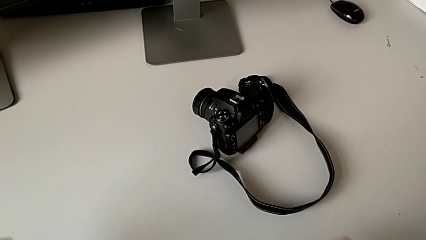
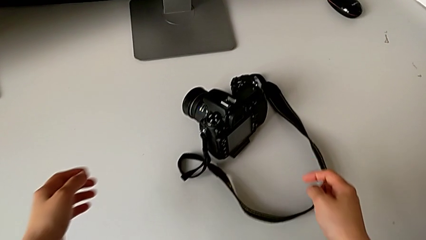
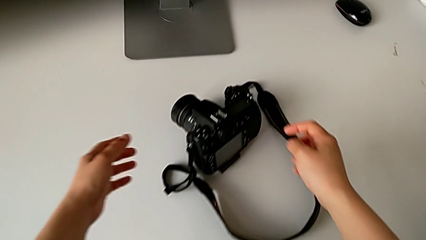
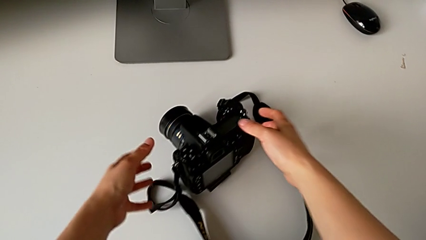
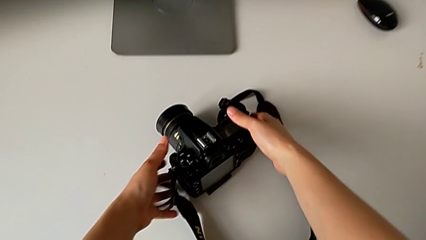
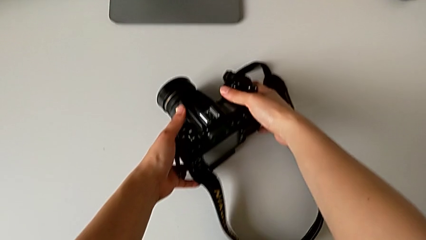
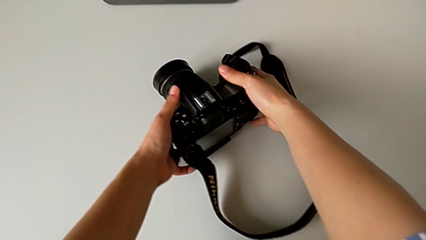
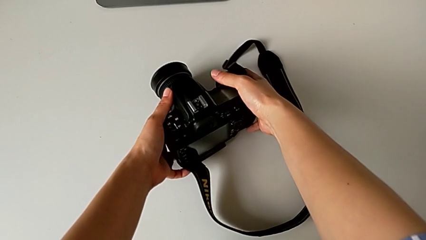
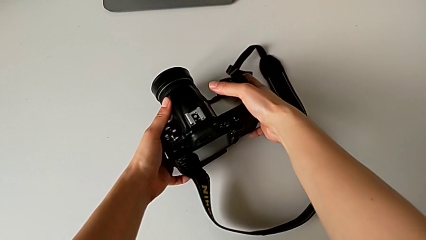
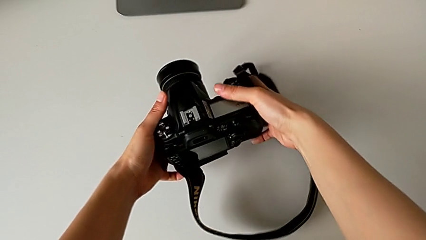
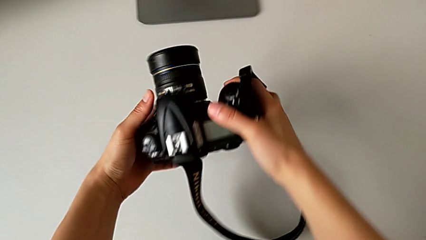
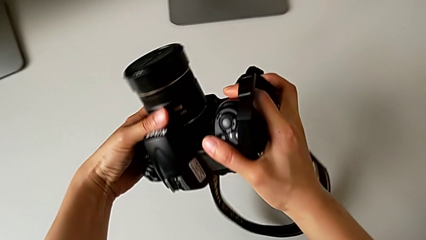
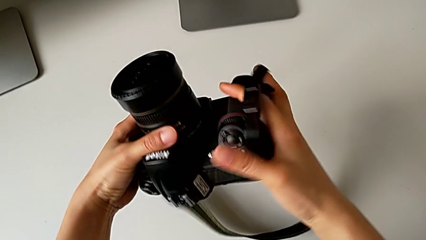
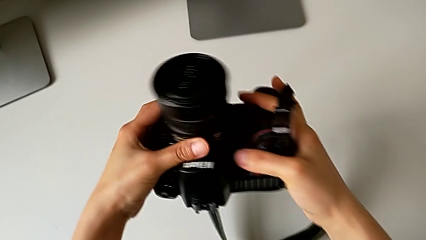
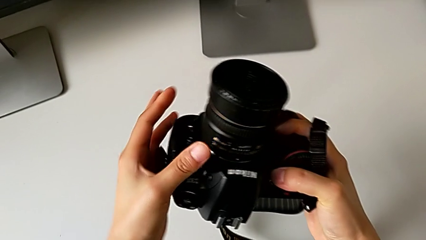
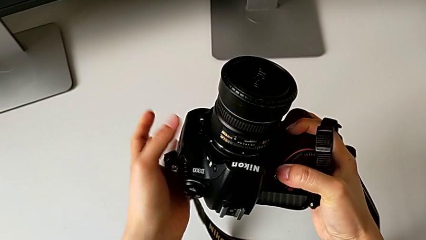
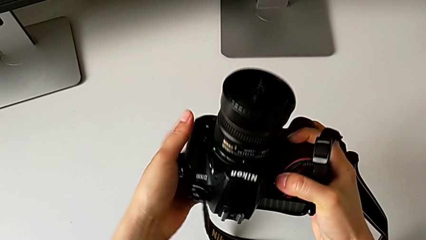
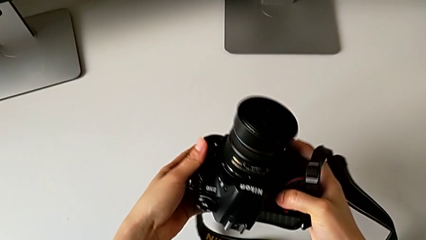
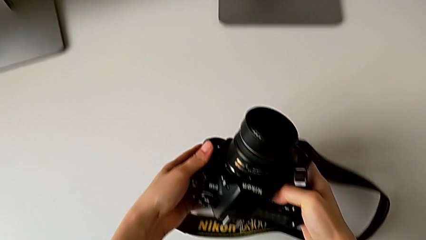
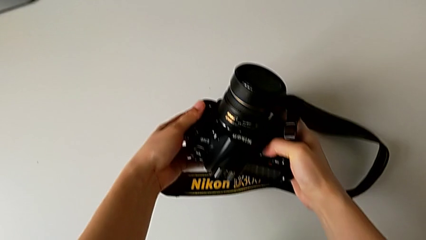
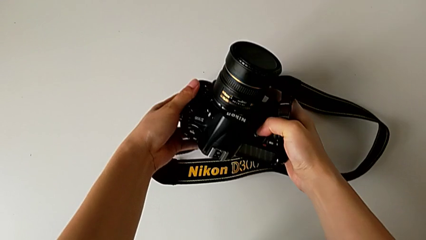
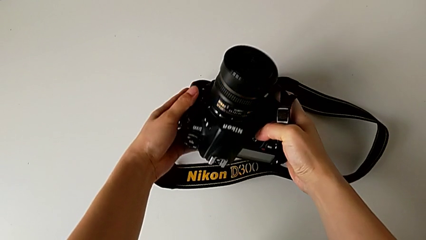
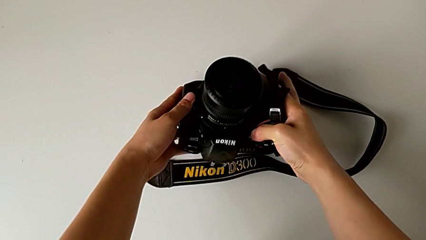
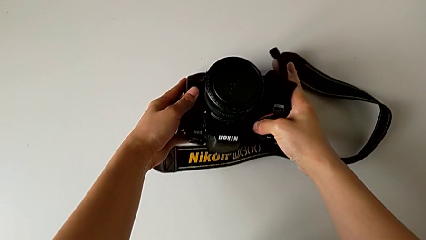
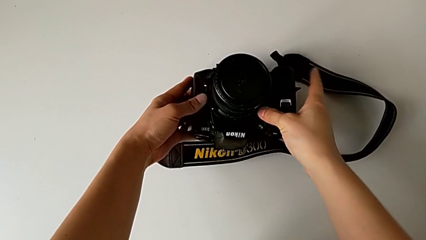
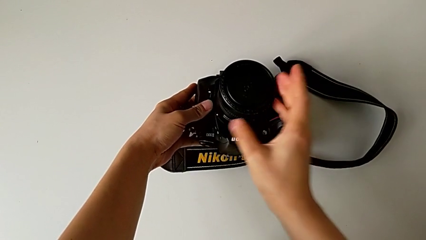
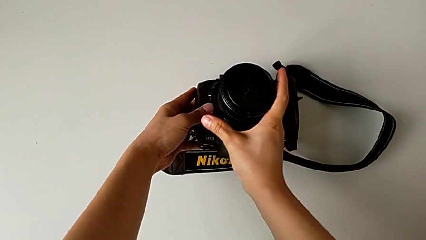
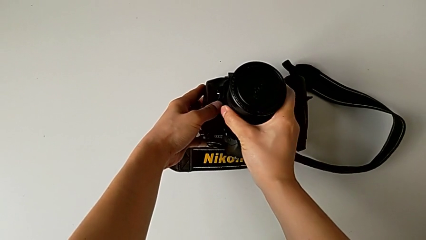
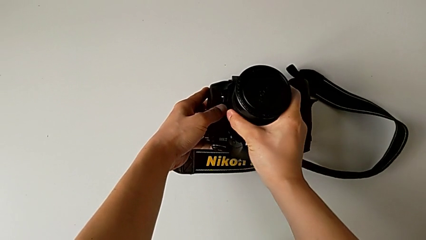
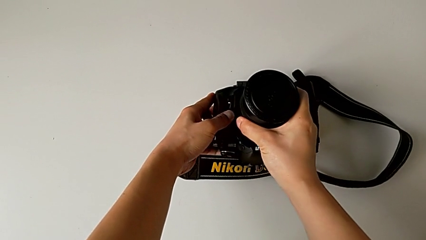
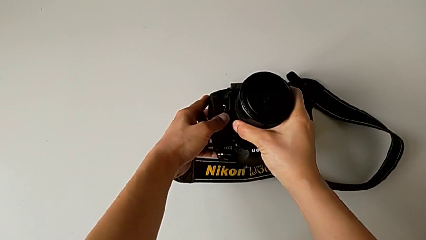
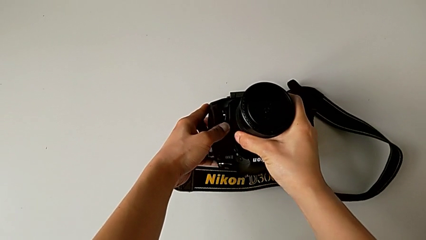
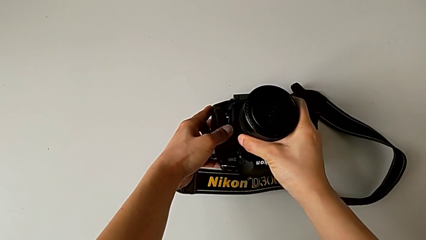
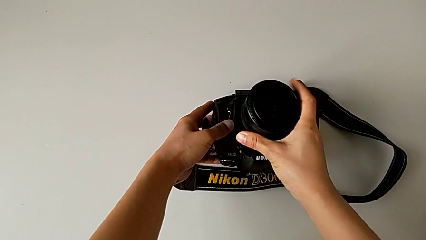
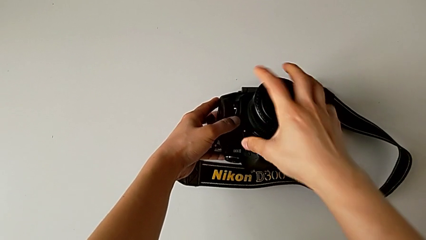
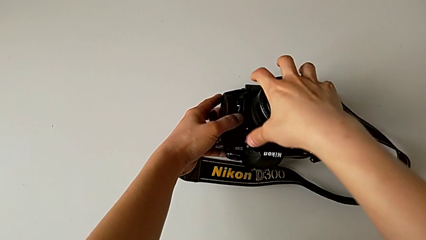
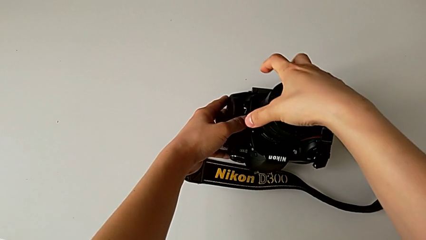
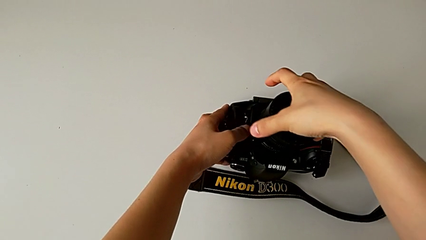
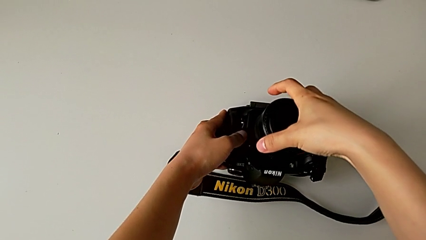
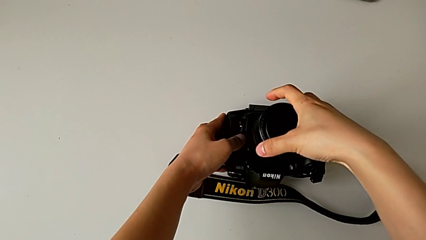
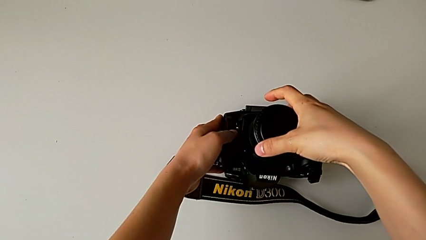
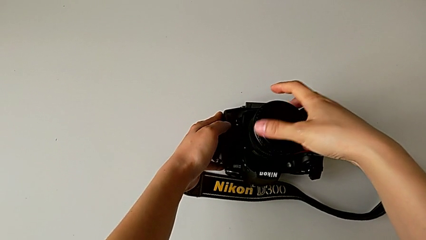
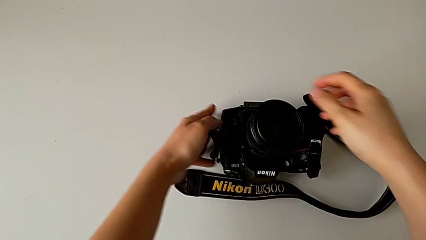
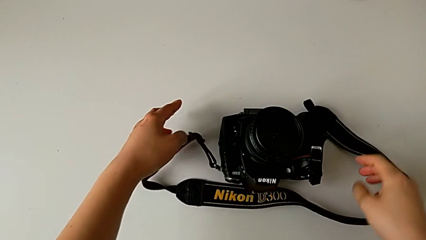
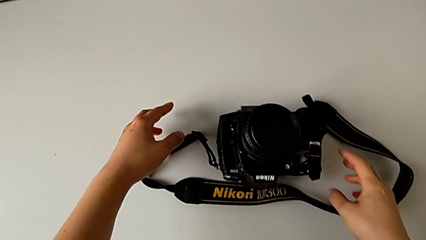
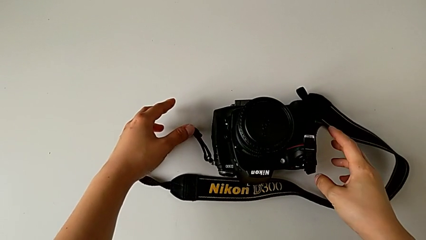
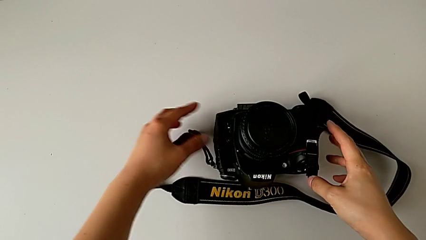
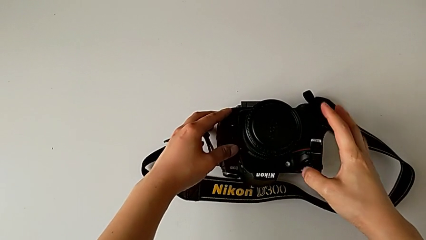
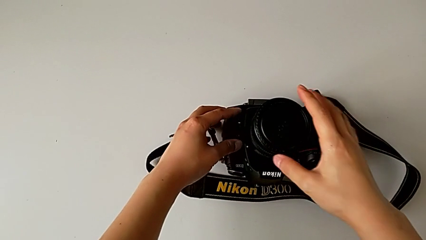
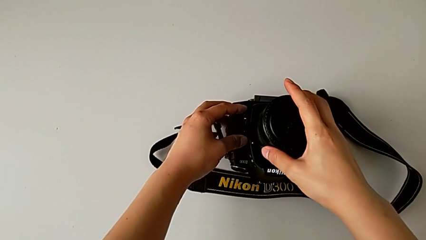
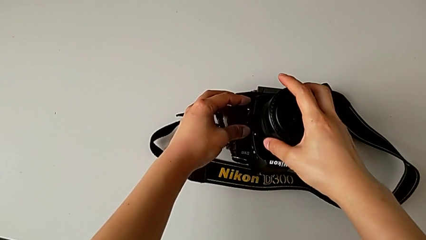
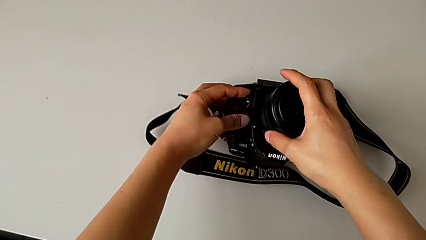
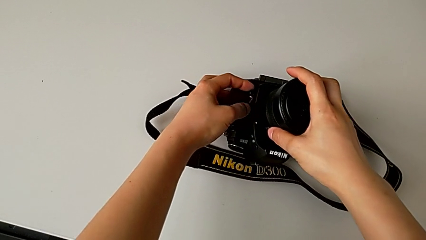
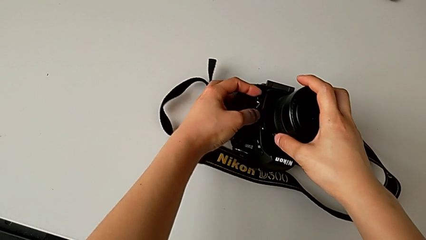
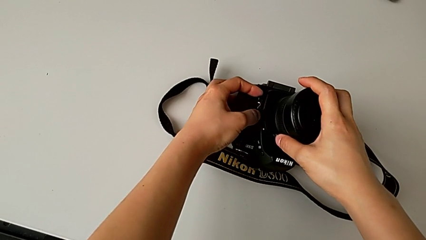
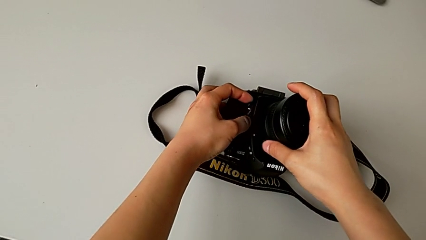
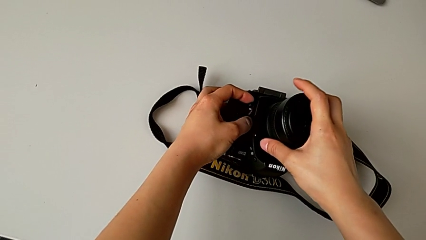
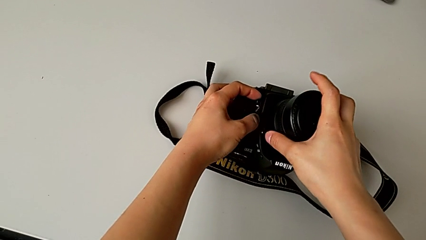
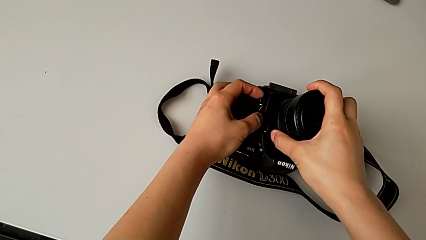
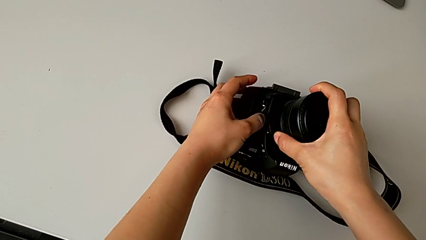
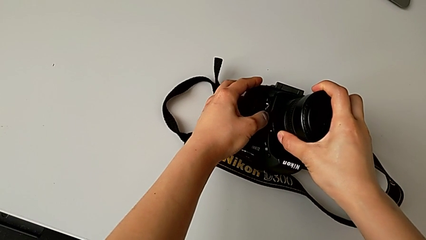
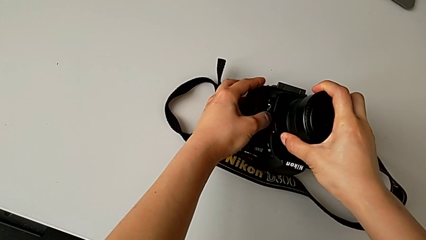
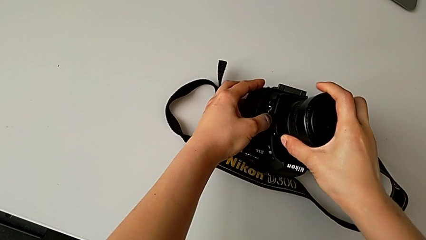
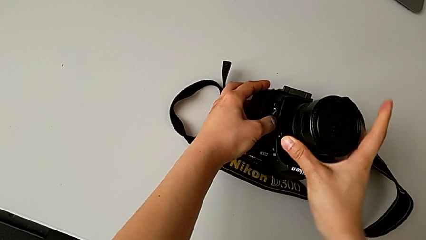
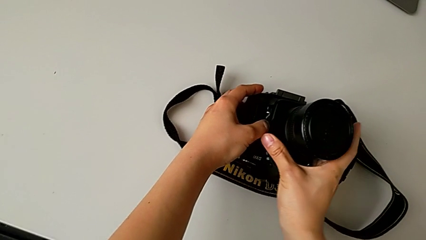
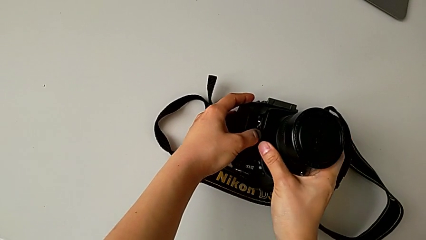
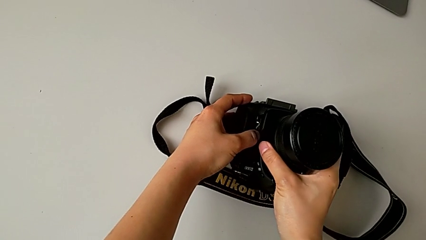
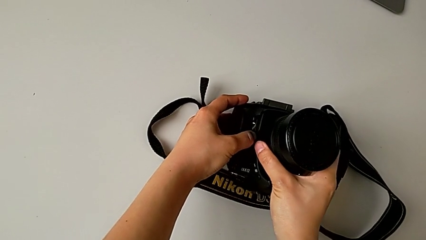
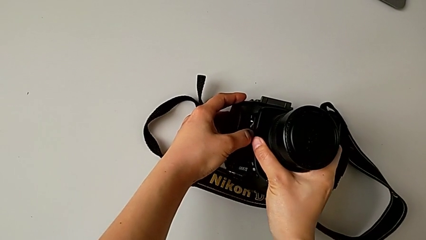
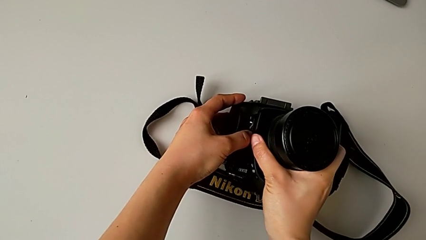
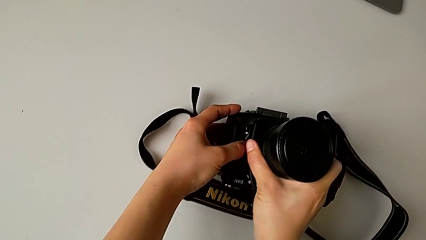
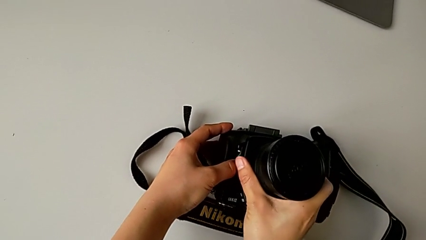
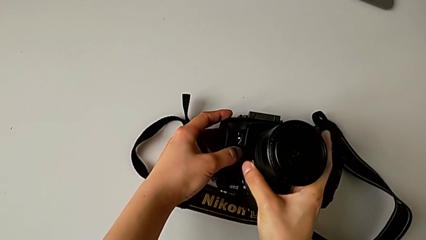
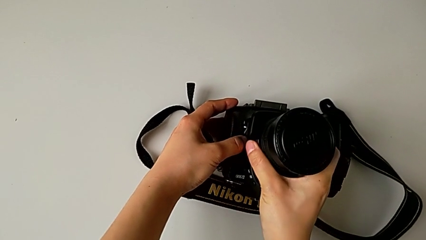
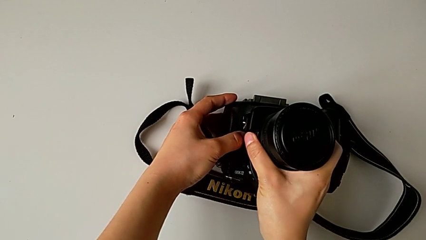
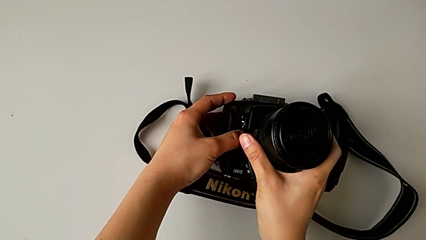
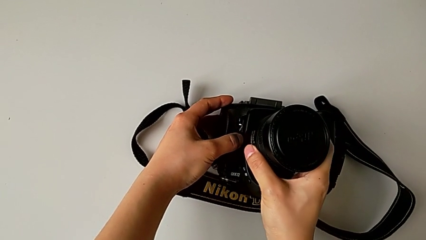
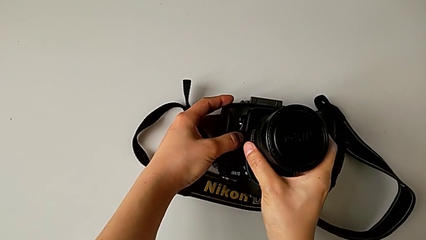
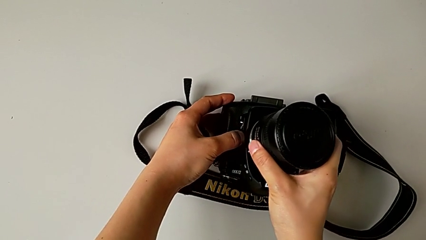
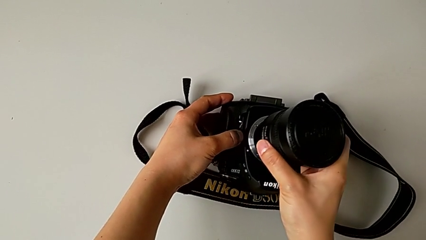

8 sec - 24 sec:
The camera wearer is detaching the lens from the DSLR camera. They grab the DSLR, lift it and place it. They grab the lens, wrongly press it, press the left release button, rotate the lens and withdraw it.
